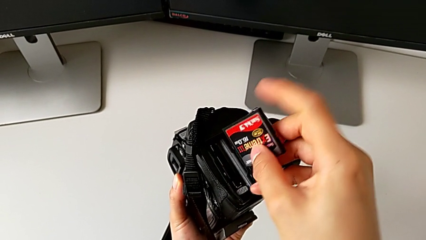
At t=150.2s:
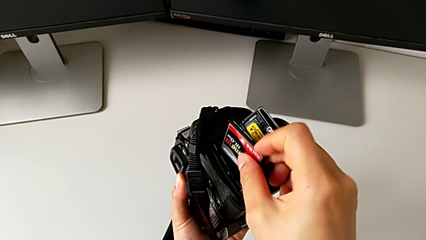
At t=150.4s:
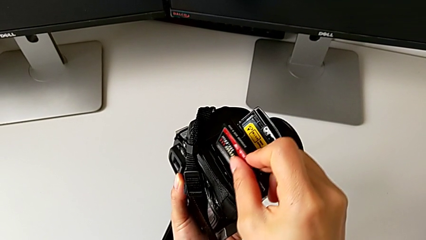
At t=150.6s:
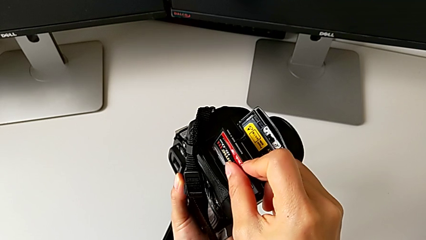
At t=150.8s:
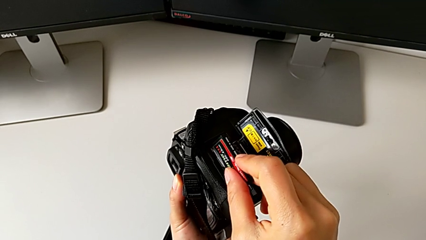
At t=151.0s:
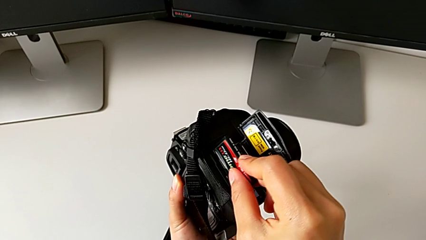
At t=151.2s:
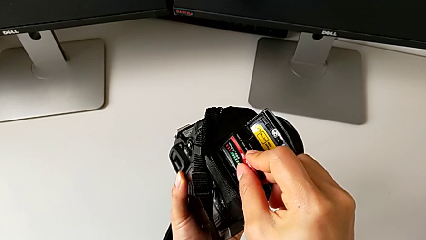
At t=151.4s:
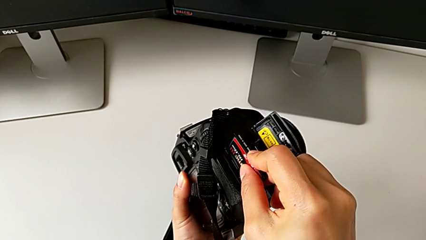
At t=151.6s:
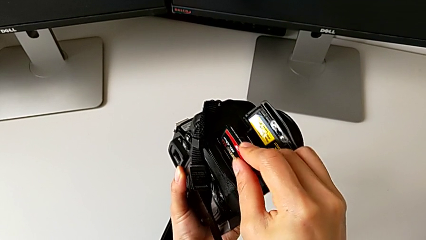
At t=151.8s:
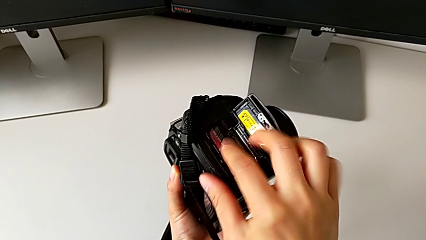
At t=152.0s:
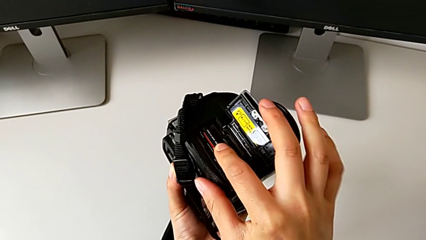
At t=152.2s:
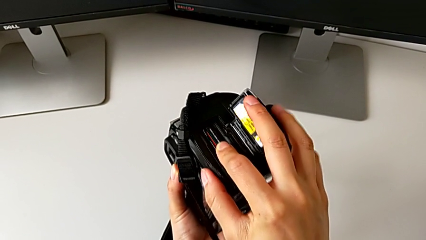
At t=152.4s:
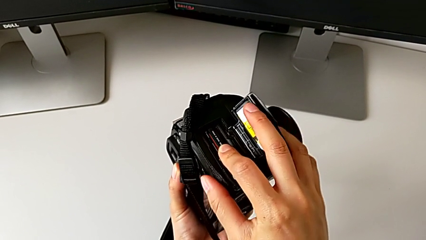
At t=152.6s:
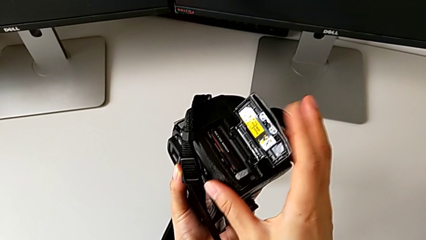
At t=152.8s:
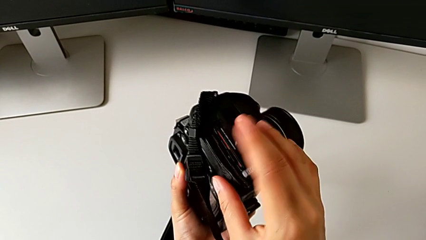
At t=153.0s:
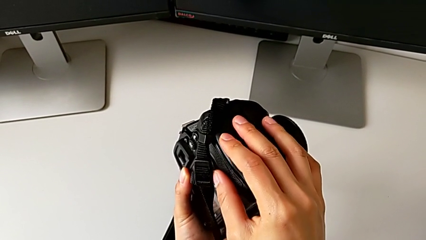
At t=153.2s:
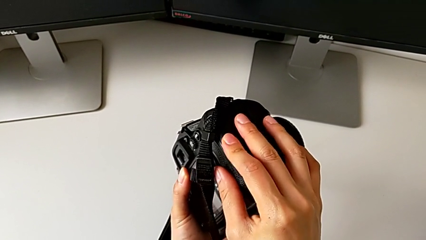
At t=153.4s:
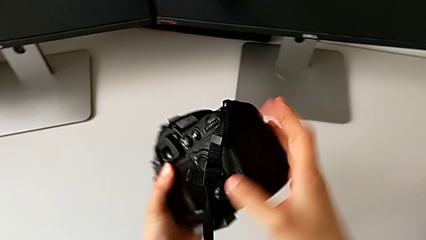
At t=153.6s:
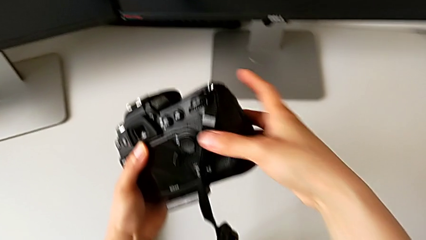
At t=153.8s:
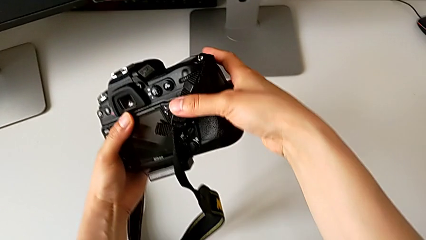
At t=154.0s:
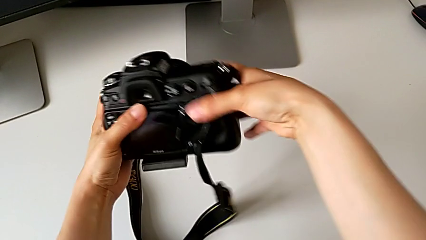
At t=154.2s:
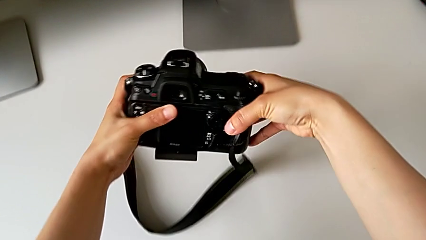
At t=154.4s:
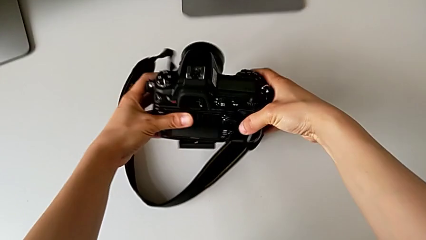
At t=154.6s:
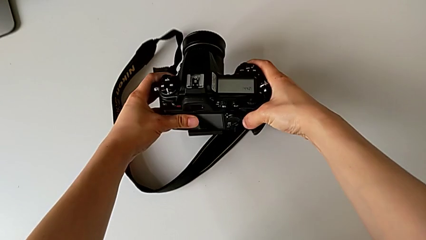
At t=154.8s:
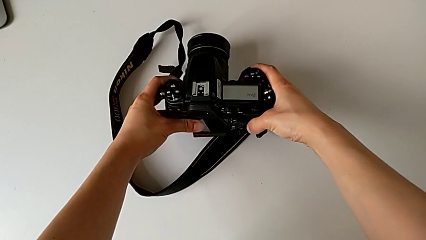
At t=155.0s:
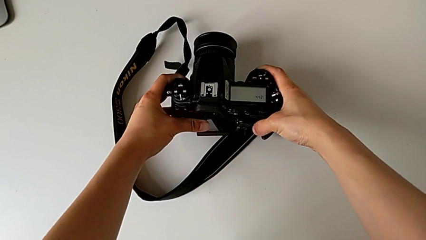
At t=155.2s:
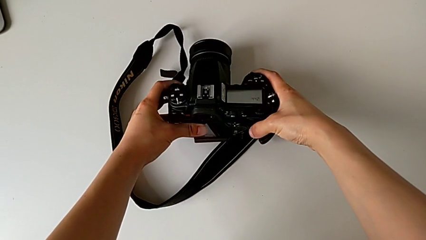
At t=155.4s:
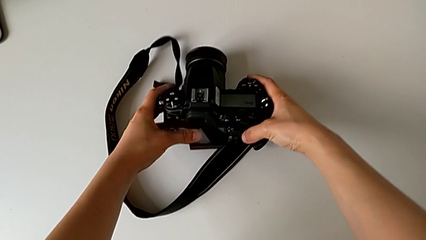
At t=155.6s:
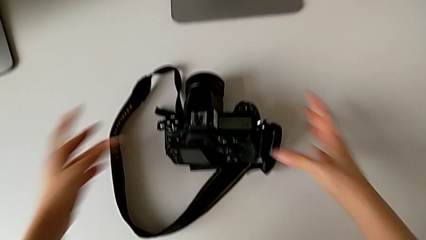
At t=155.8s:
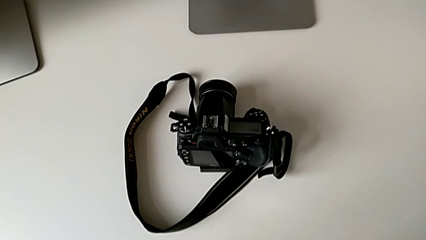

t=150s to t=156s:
The camera wearer is inserting an SD card into the DSLR. They rotate the SD card, insert it, close the battery door and place the DSLR.
